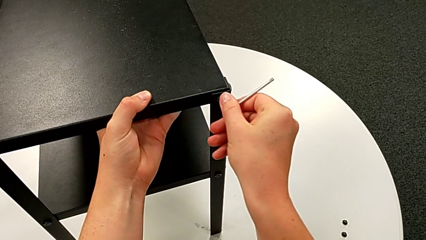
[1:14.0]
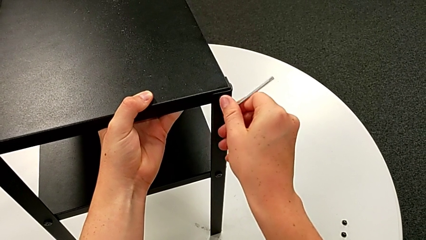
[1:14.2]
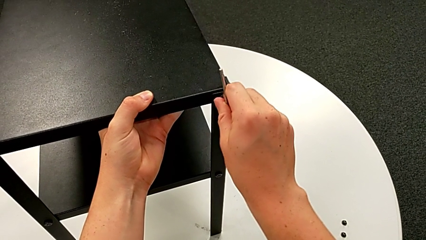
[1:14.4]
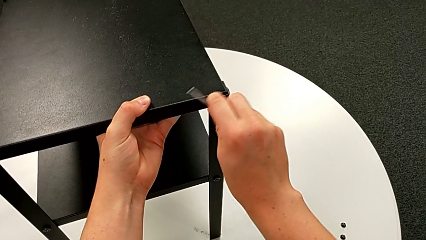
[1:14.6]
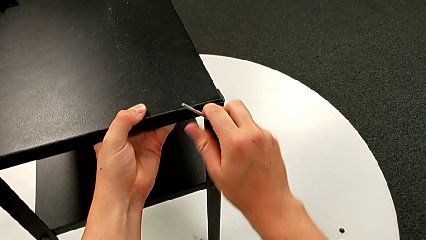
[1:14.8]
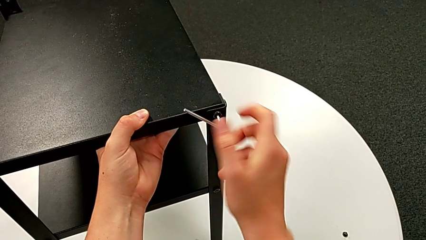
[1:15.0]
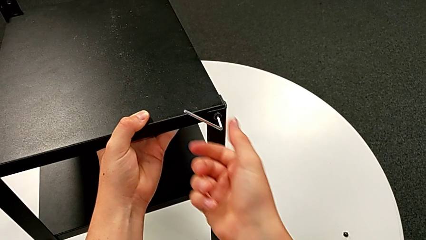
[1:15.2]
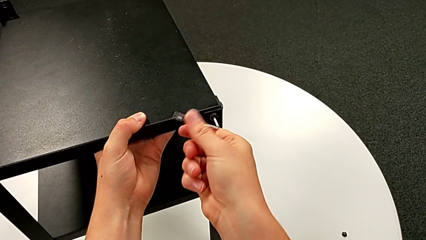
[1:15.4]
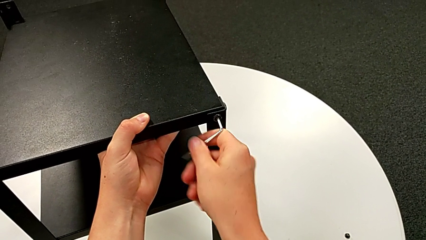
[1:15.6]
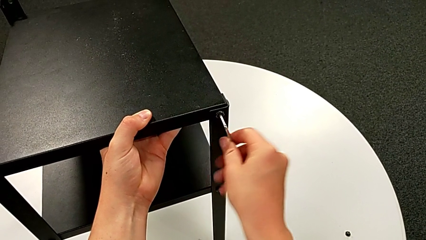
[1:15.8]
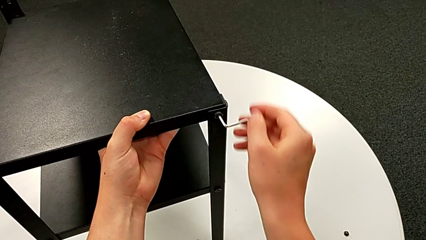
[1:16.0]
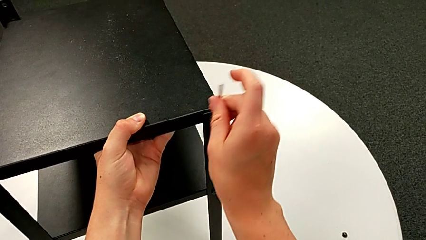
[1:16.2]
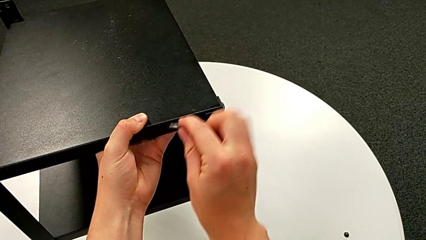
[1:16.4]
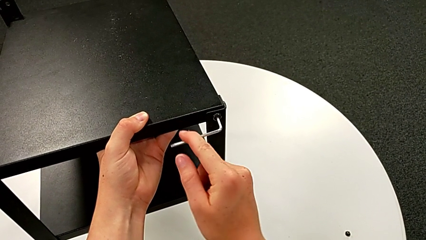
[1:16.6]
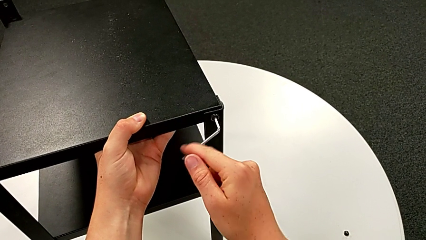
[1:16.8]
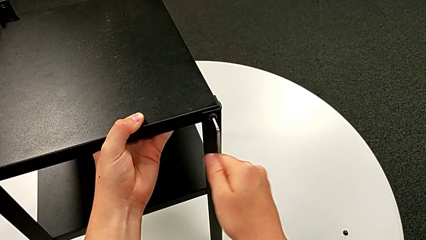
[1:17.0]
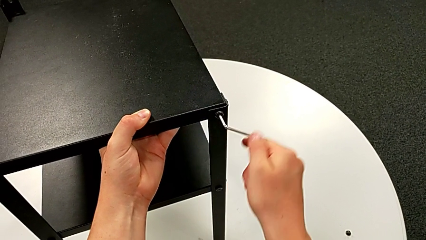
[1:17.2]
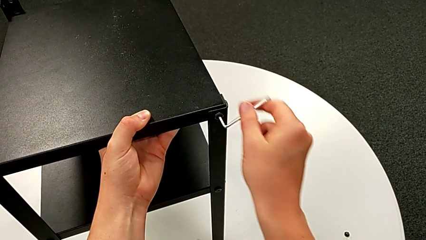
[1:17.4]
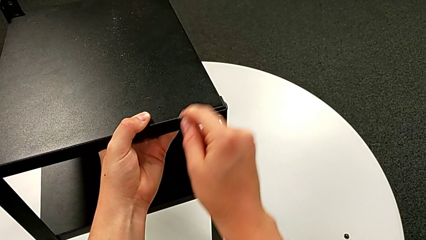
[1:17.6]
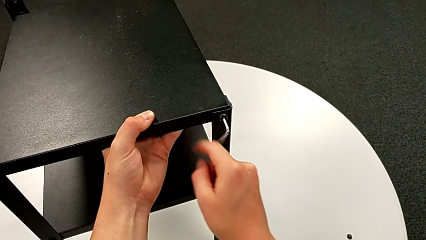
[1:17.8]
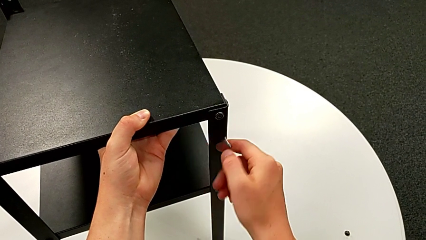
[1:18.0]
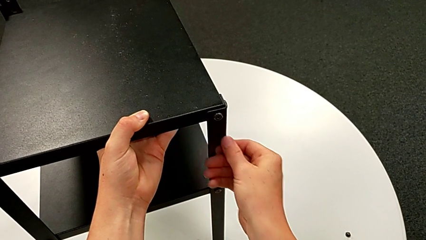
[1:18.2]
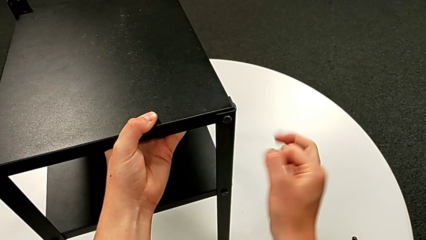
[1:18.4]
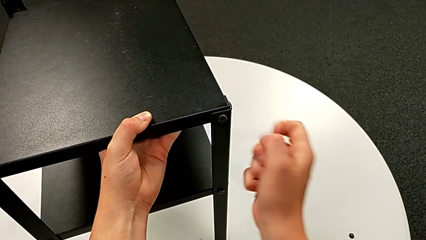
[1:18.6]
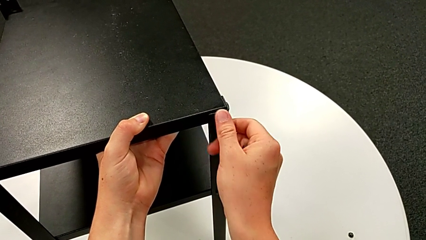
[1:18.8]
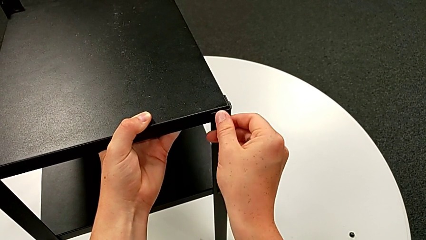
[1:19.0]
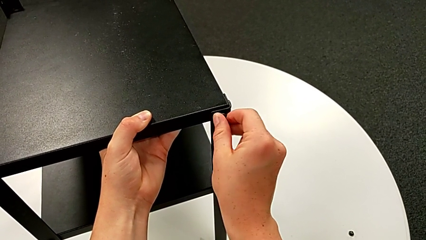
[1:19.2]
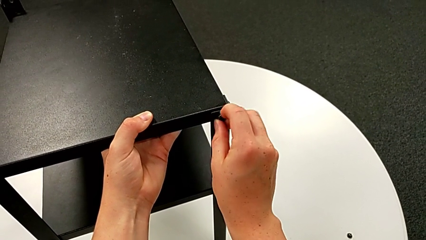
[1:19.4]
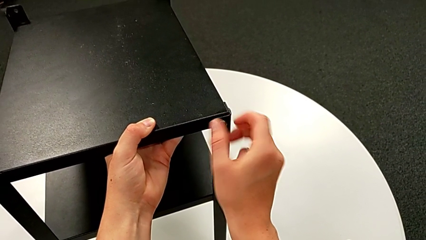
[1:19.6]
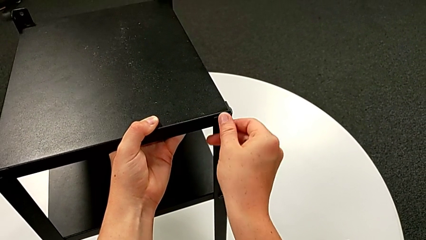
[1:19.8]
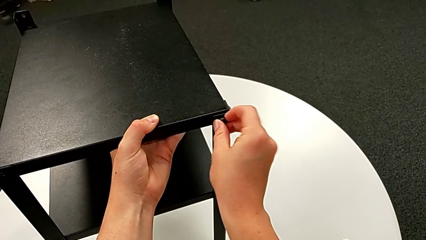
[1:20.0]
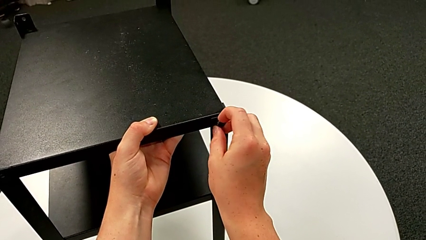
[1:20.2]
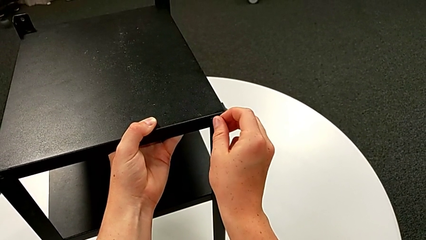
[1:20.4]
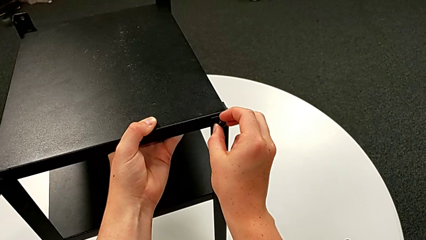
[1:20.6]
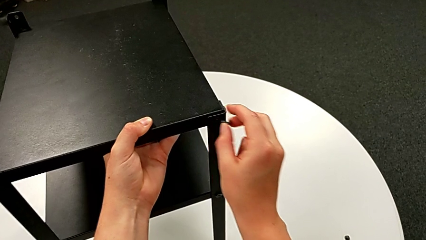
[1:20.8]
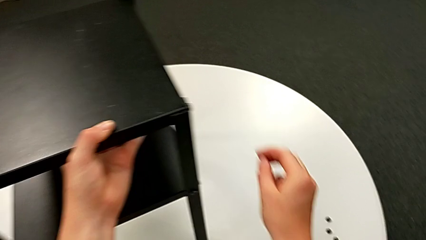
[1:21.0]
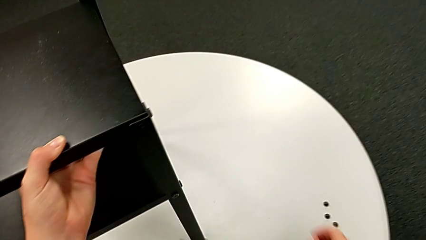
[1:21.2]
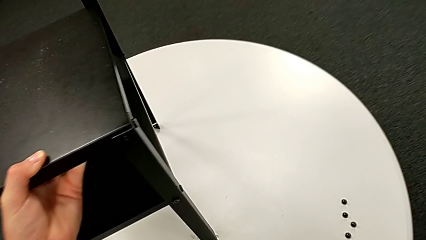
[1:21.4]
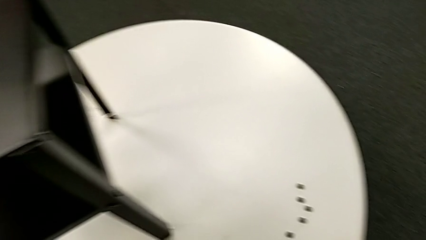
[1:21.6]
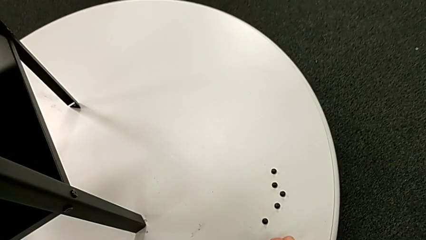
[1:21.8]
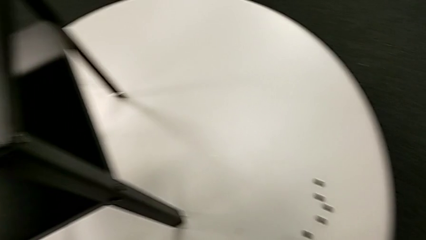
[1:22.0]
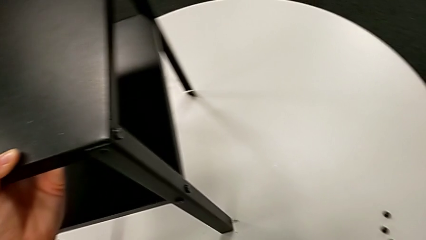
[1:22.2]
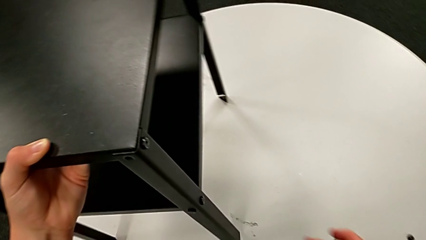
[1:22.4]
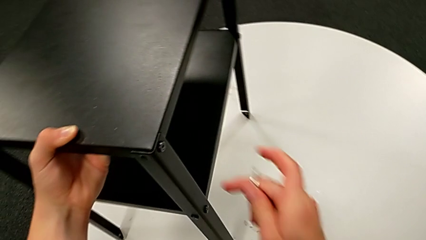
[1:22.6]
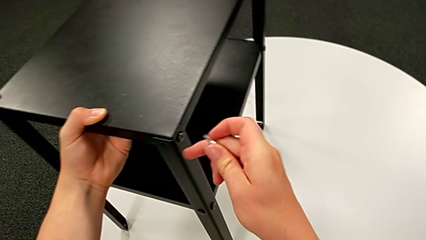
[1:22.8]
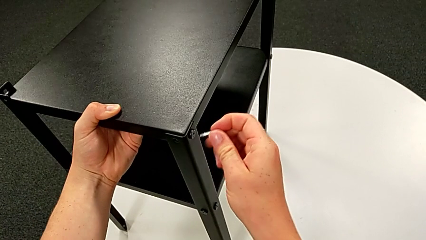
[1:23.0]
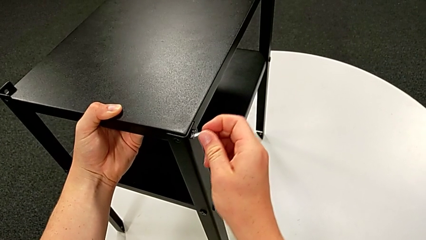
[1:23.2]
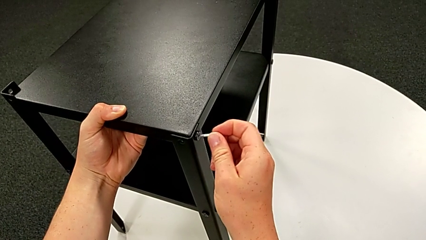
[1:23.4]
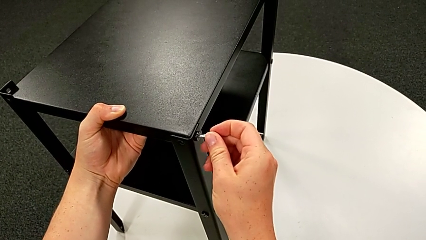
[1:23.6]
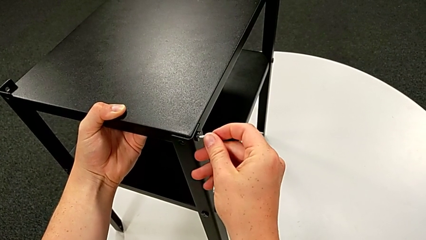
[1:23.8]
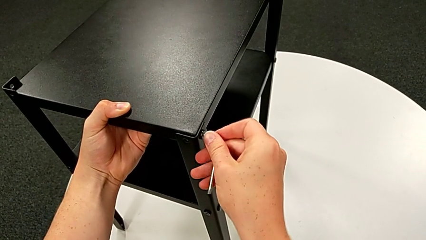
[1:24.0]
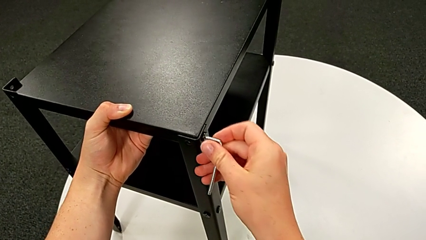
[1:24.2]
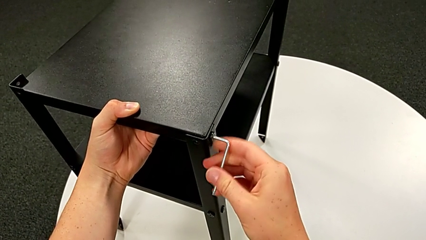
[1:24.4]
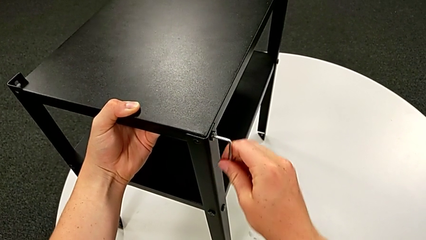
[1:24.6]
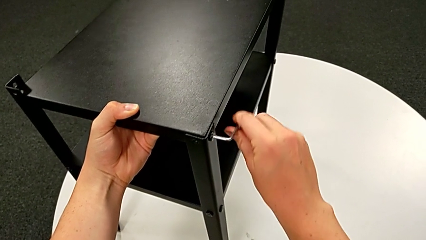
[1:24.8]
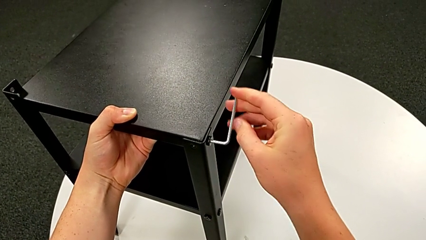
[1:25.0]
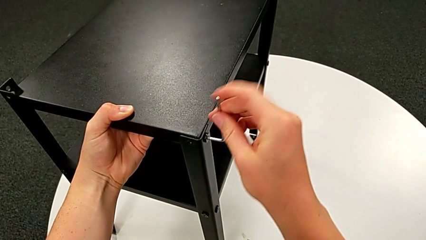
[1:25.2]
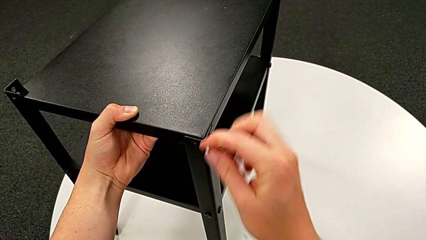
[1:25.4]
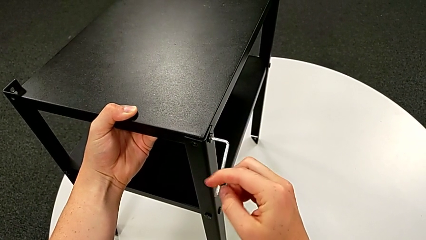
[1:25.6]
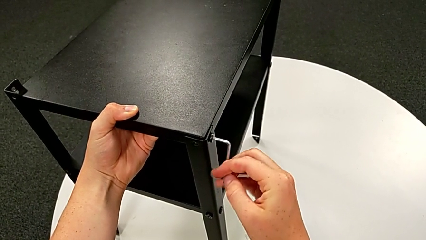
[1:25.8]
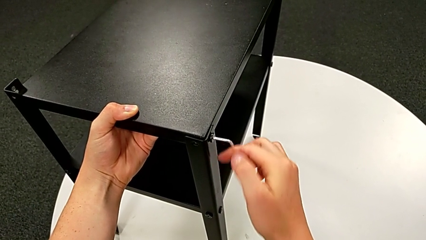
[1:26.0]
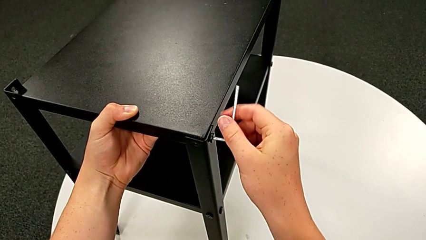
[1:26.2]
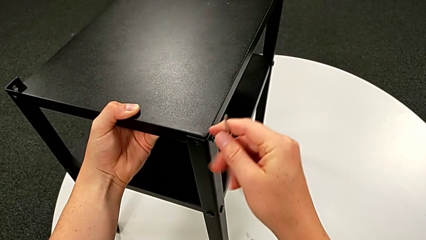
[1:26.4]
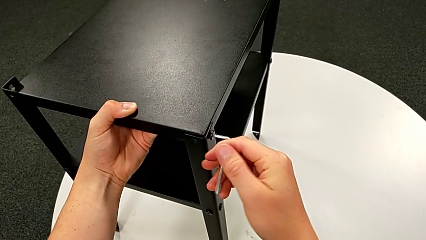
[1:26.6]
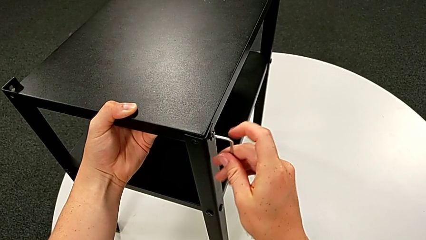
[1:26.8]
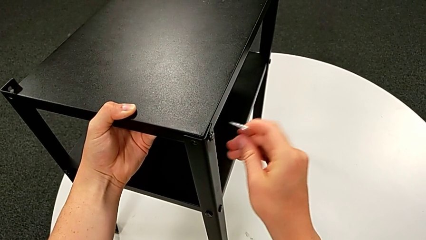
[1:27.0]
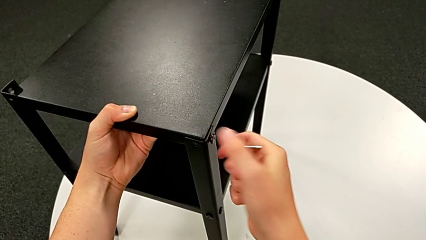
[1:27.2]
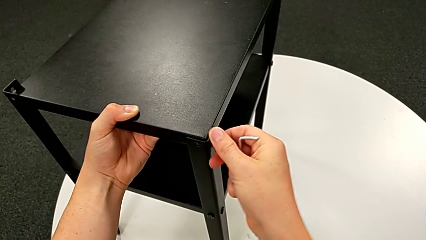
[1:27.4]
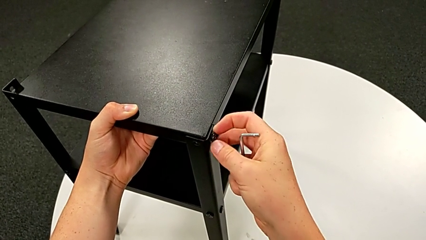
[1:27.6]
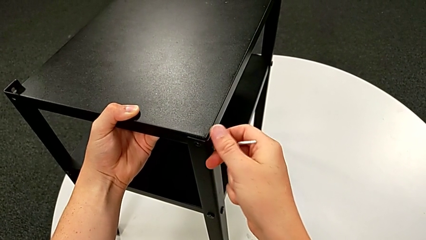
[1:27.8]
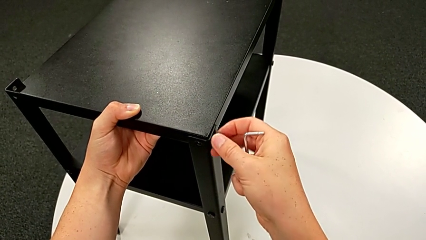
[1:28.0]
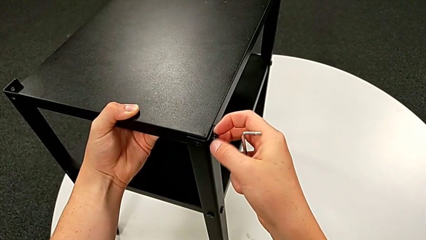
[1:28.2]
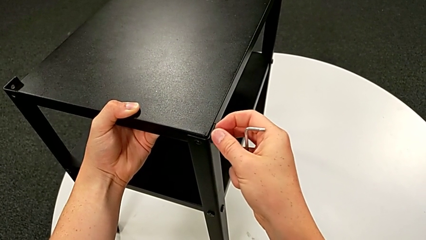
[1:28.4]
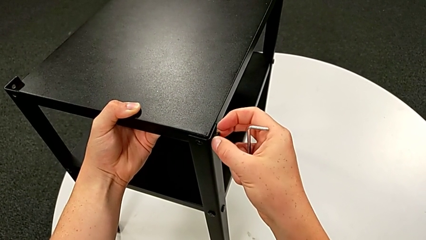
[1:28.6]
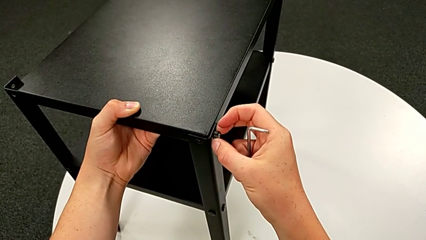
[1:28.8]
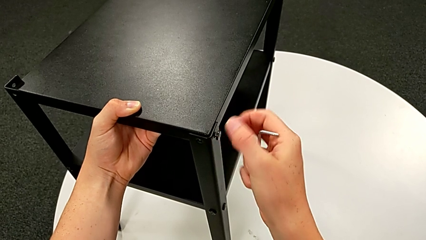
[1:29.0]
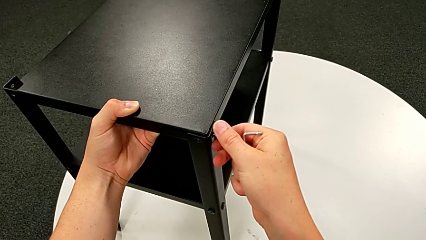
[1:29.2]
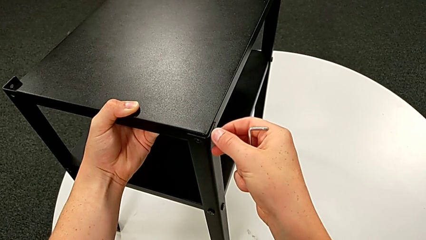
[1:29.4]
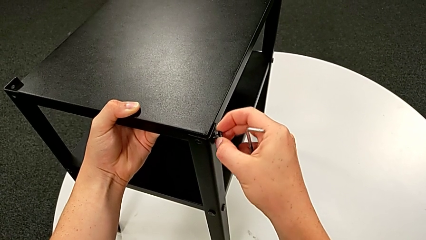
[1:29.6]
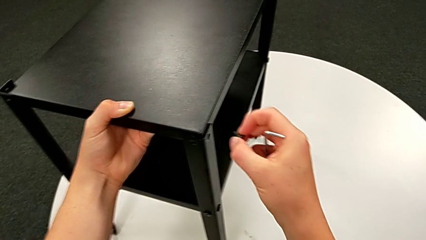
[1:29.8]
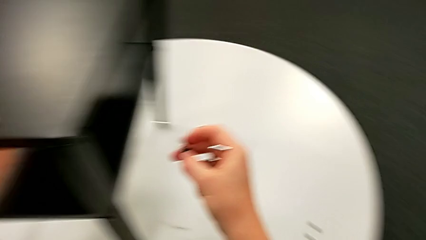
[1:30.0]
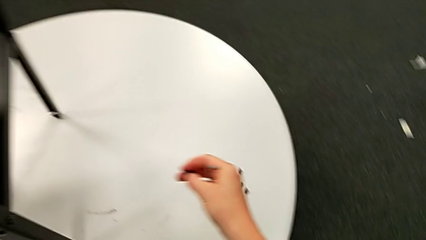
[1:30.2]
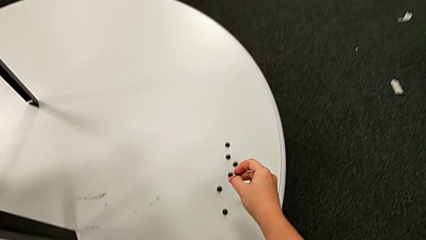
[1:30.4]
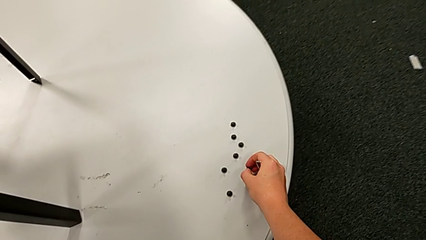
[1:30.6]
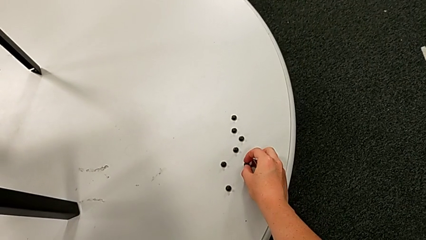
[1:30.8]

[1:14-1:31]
The camera wearer is unscrewing the fourth leg from the table. They unscrew the hex socket head, withdraw the Allen wrench, unscrew the hex socket head, disassemble it and place it. They slide the nightstand, insert the Allen wrench, unscrew the hex socket head, withdraw the Allen wrench, unscrew the hex socket head, disassemble it and place it.
